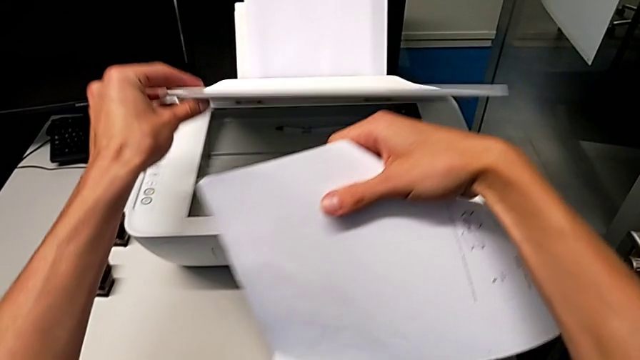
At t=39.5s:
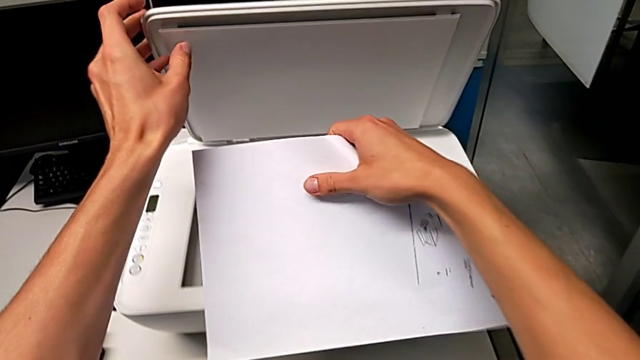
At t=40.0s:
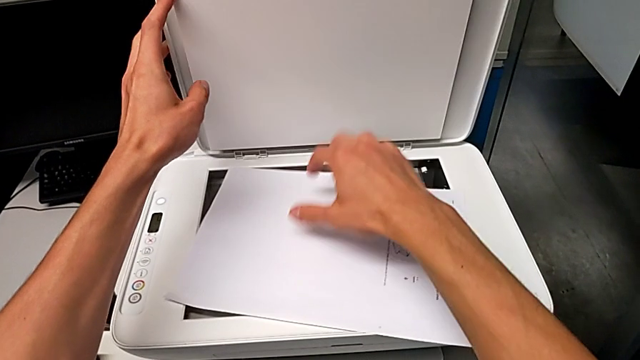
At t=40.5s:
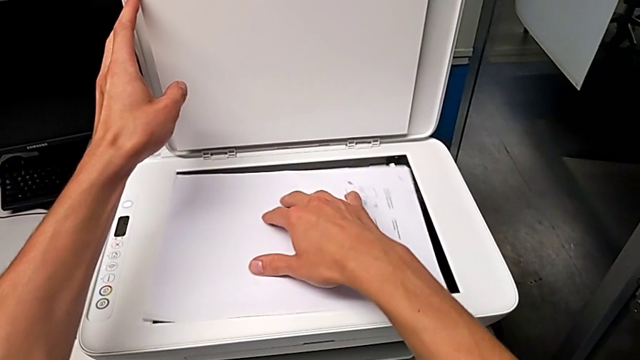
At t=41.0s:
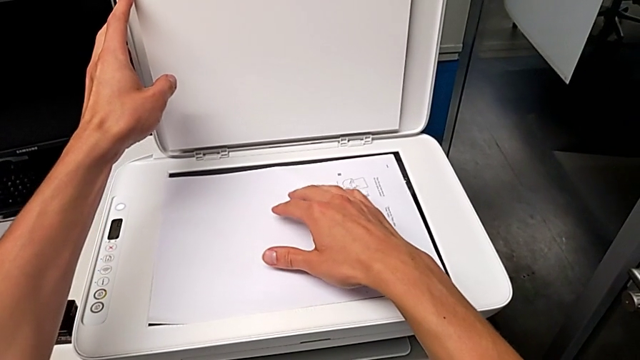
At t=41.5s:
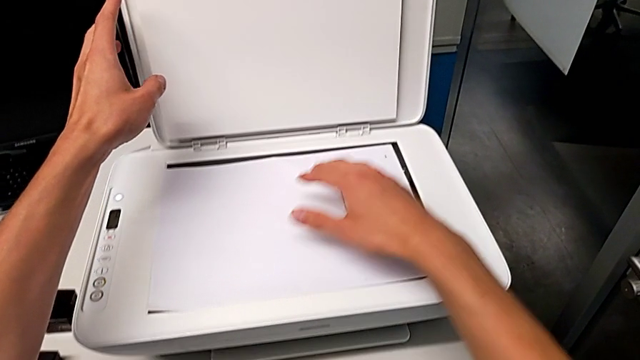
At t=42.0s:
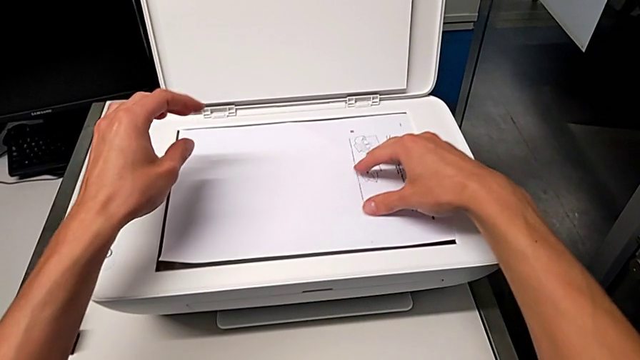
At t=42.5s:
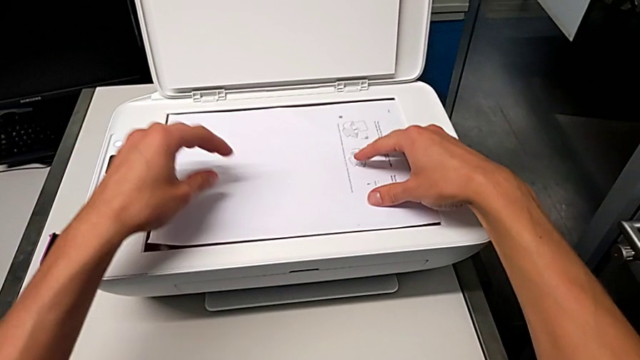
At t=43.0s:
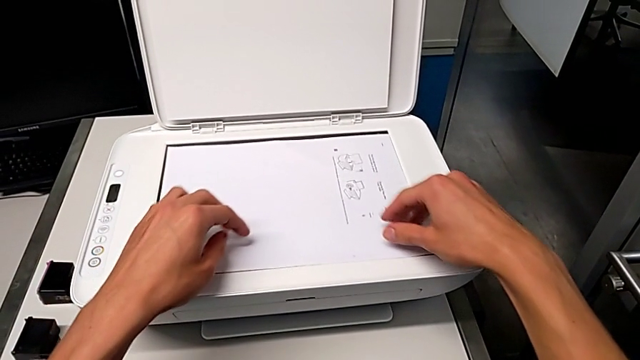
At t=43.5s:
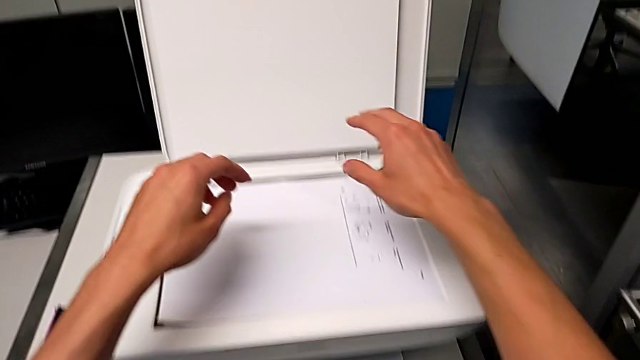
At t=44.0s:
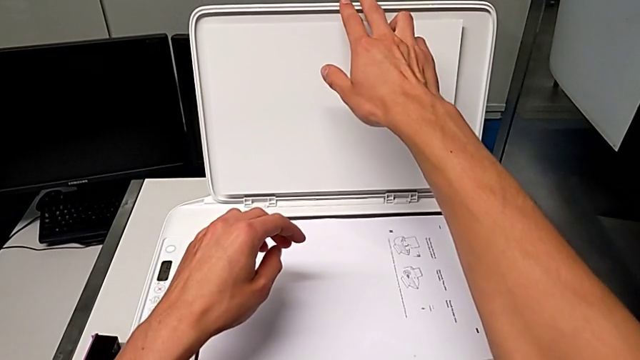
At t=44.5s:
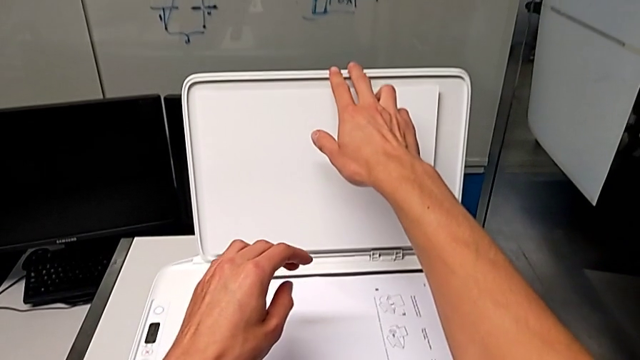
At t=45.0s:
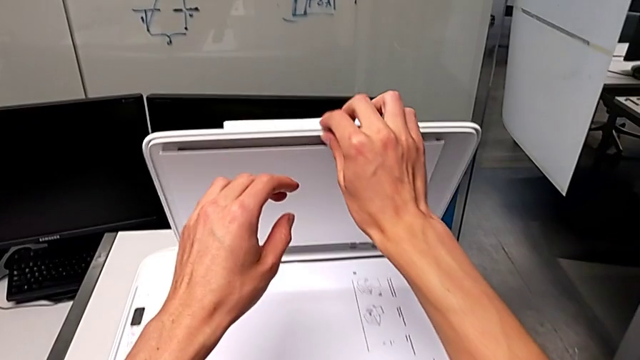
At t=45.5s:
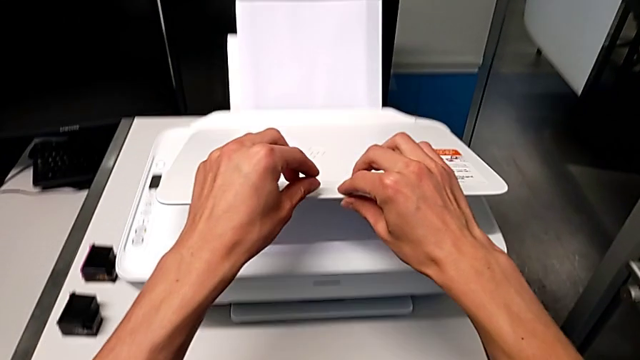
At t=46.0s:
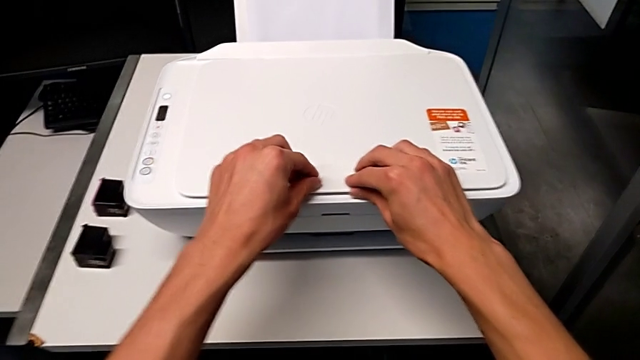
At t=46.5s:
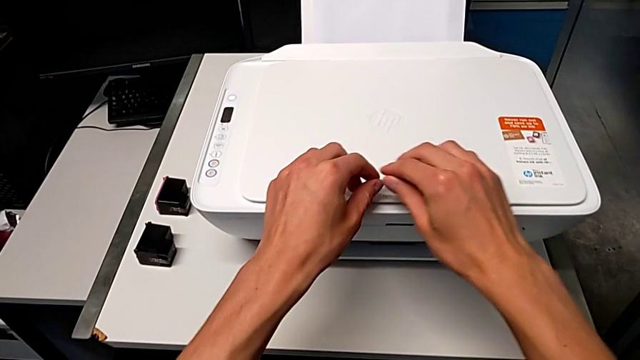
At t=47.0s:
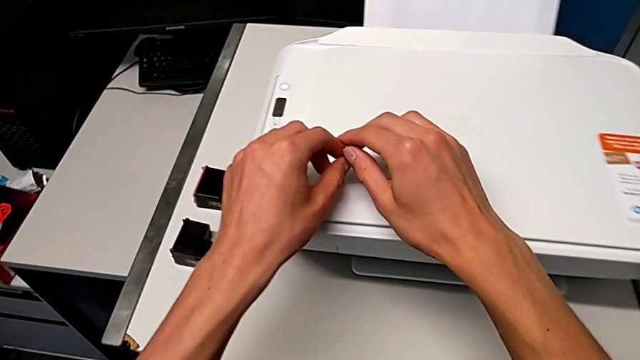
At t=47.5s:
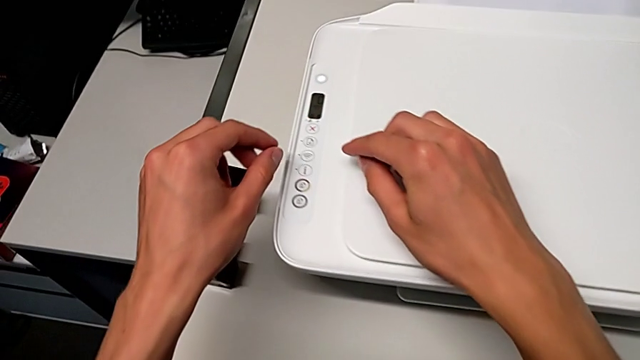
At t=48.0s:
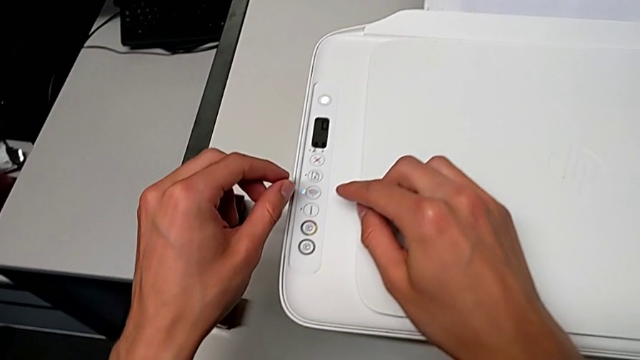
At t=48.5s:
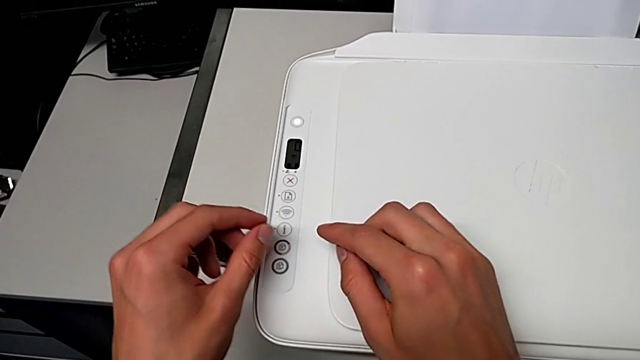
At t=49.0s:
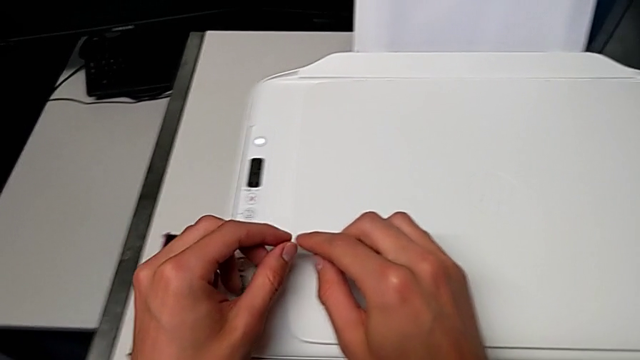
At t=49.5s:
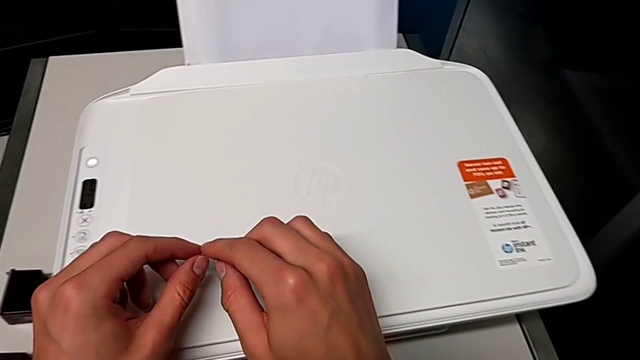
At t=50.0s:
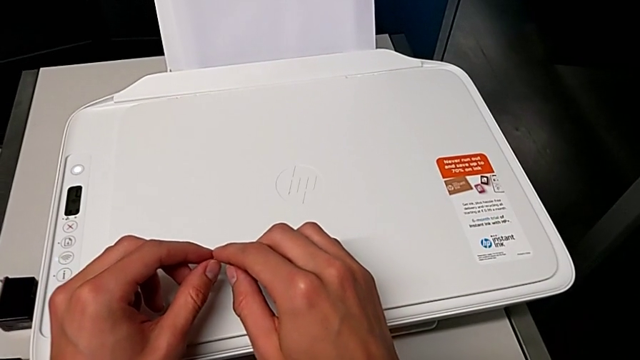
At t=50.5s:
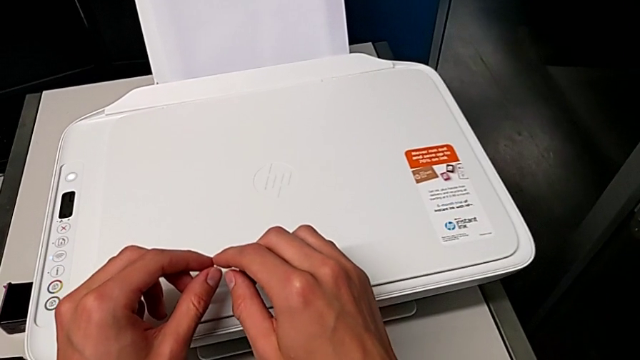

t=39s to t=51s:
The camera wearer is copying. They open the copy gate, align the copy and close the copy gate.

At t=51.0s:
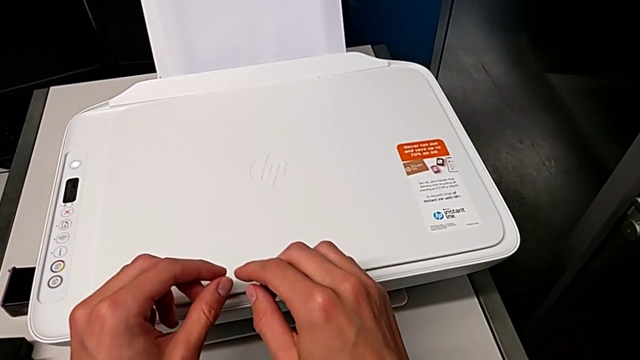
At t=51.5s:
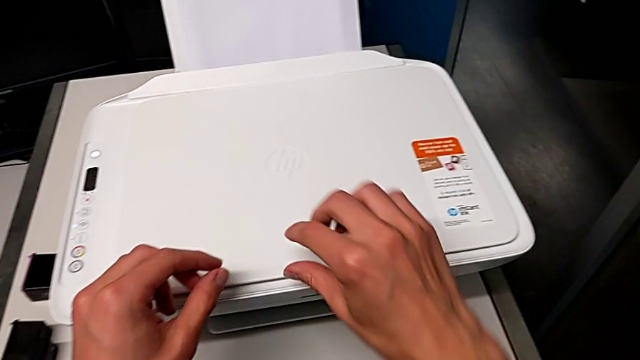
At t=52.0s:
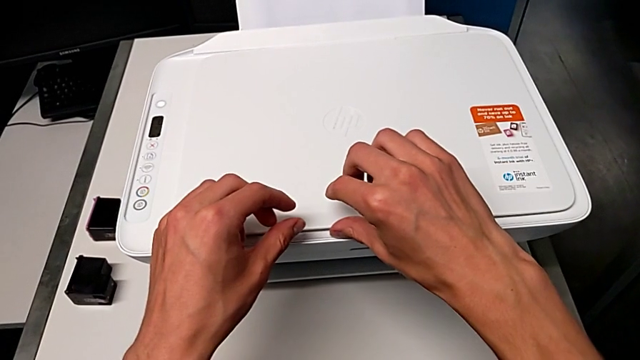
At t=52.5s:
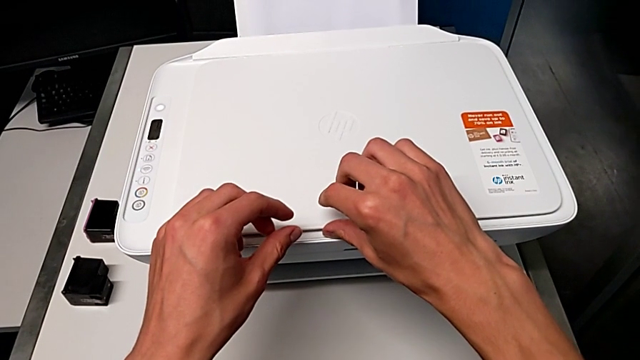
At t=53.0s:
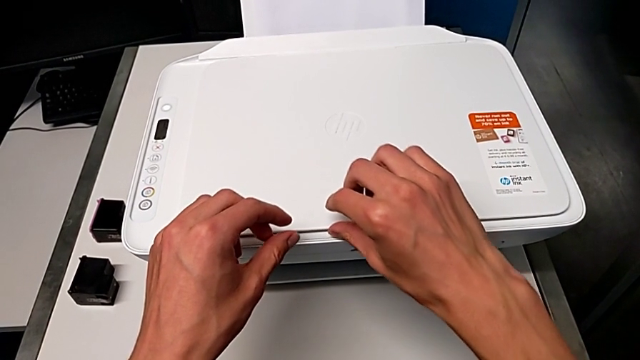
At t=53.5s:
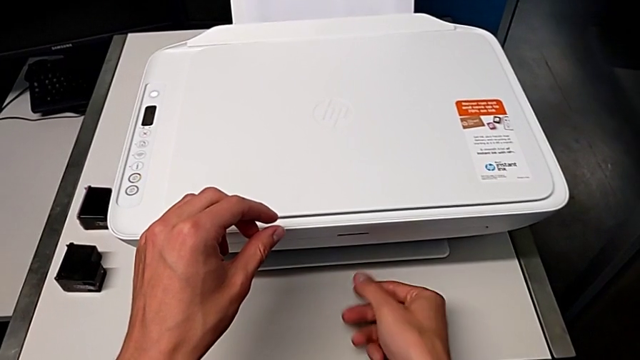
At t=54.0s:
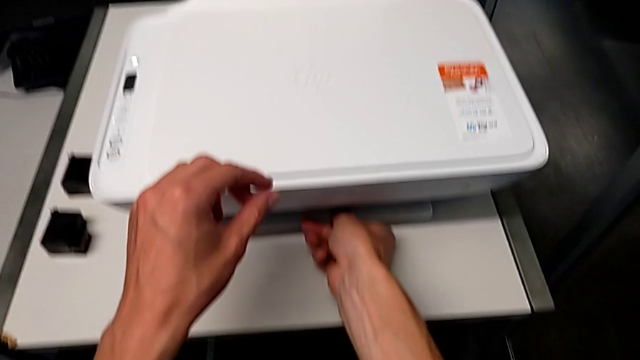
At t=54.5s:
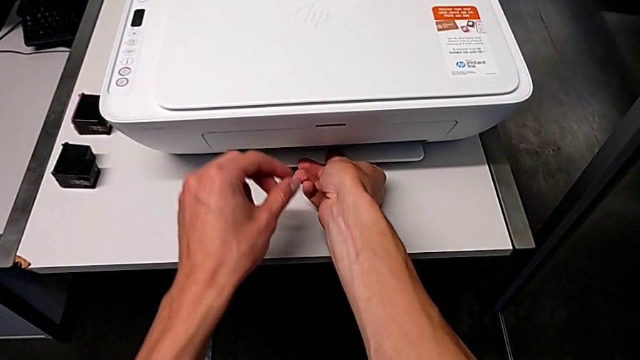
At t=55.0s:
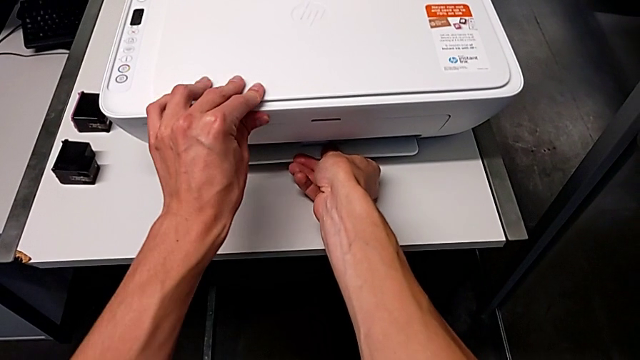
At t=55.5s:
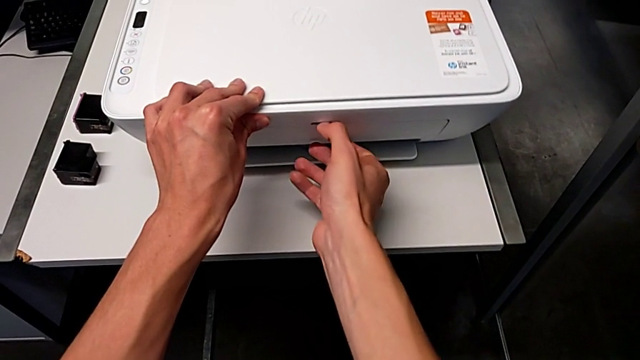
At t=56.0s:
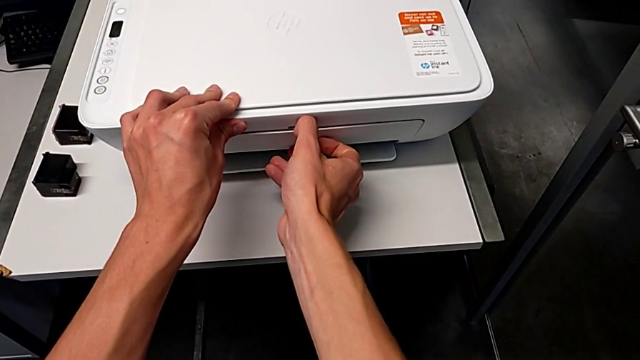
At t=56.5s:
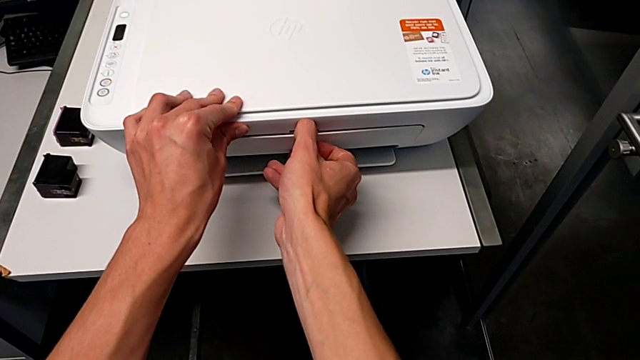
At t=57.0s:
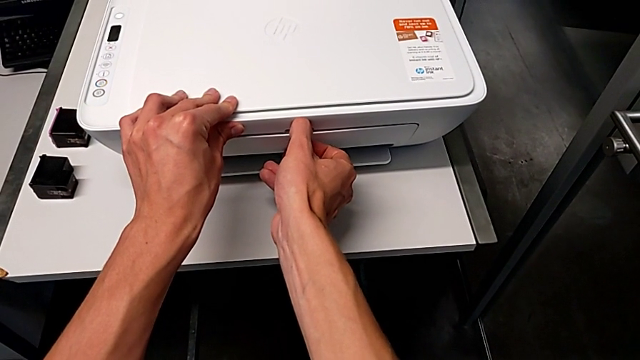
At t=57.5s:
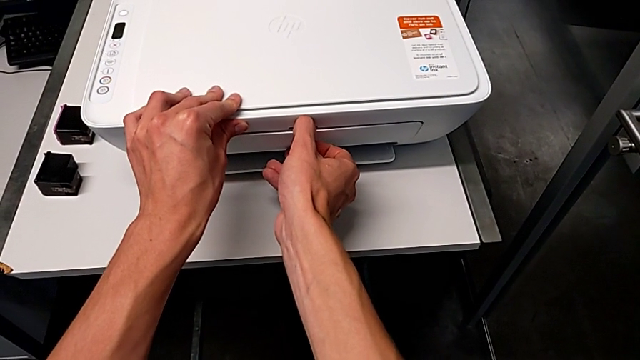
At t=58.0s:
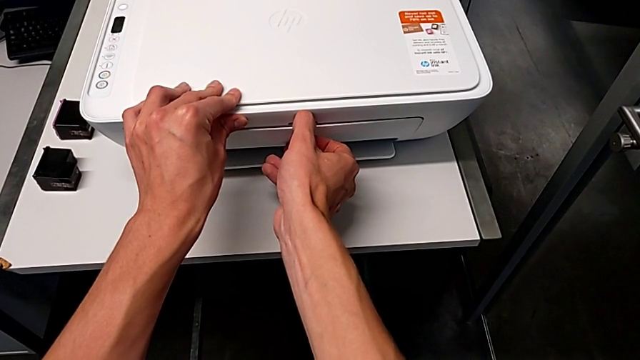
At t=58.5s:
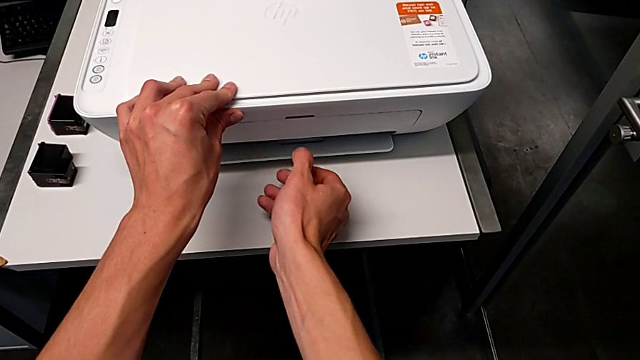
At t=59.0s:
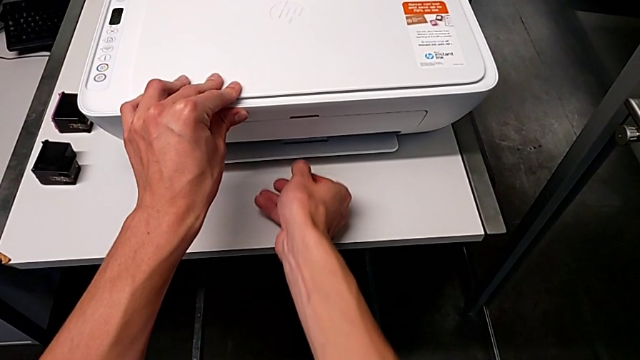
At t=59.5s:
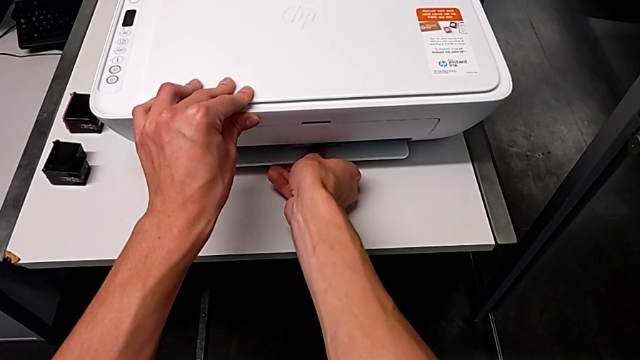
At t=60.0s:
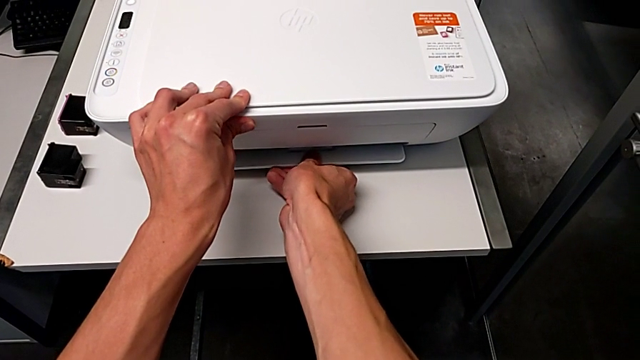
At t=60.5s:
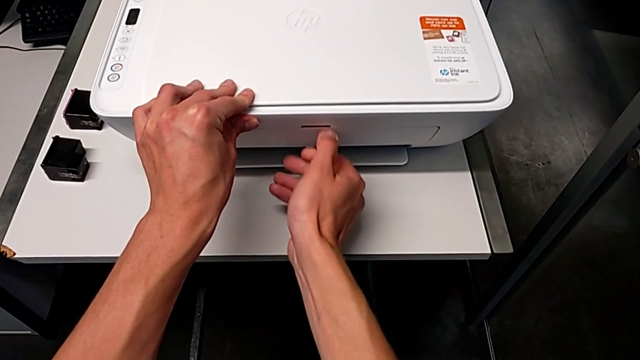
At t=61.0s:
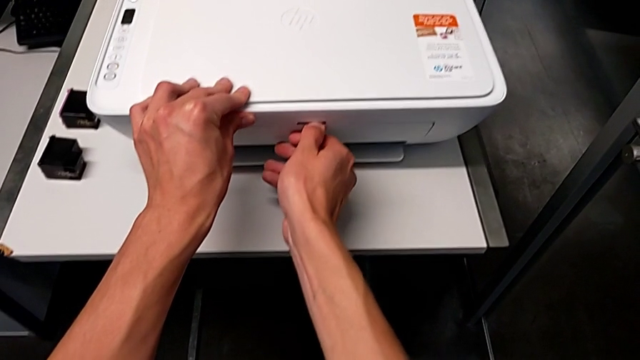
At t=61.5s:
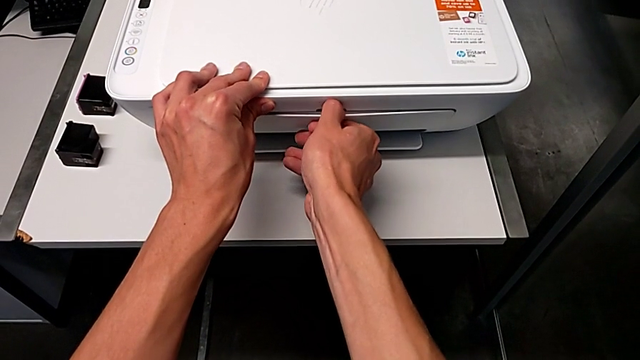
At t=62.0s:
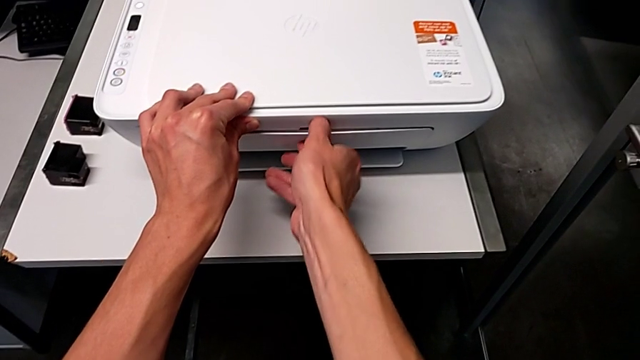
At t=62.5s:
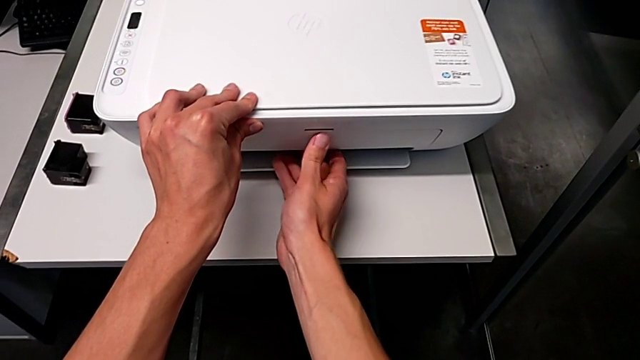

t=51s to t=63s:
The camera wearer is copying. They begin to open the bottom paper tray.
